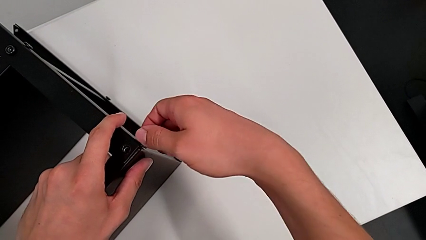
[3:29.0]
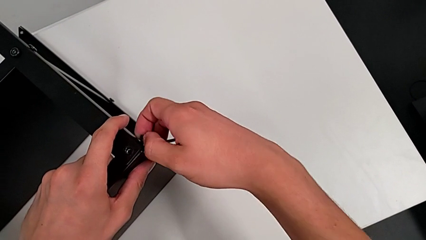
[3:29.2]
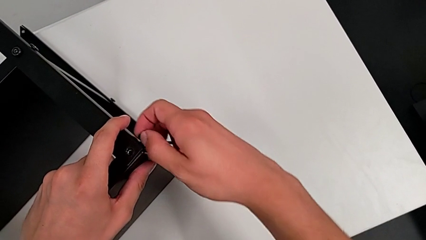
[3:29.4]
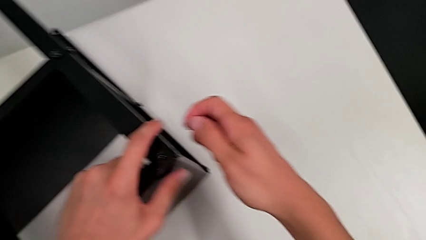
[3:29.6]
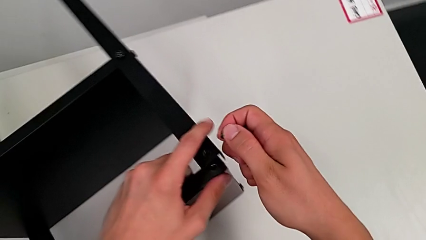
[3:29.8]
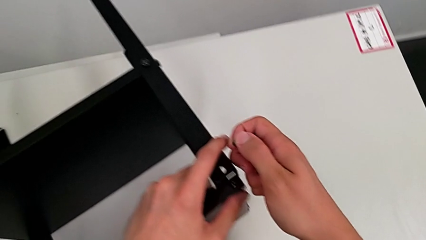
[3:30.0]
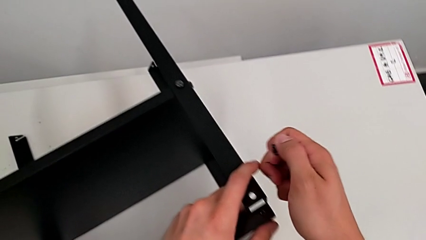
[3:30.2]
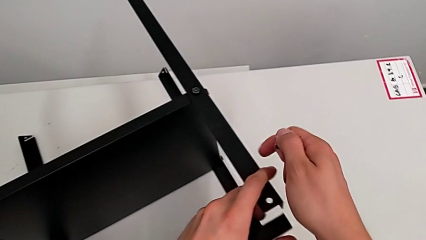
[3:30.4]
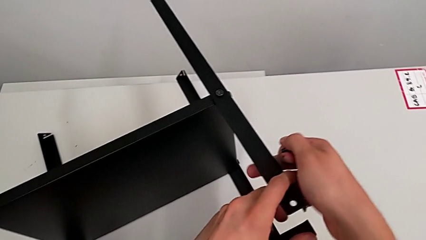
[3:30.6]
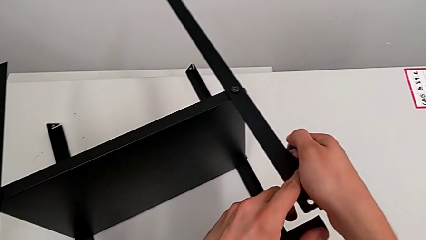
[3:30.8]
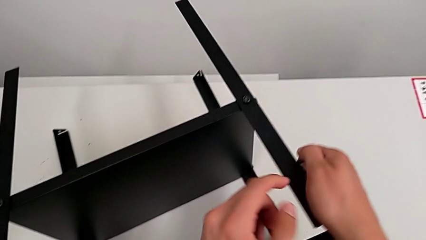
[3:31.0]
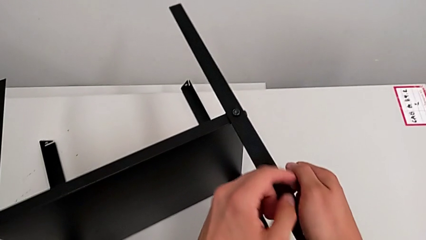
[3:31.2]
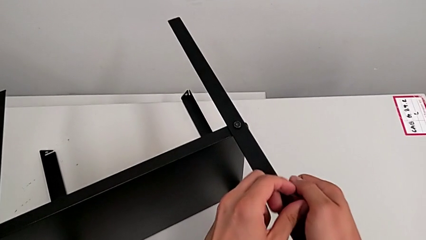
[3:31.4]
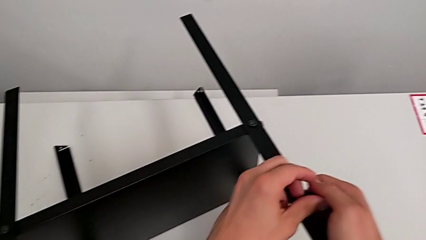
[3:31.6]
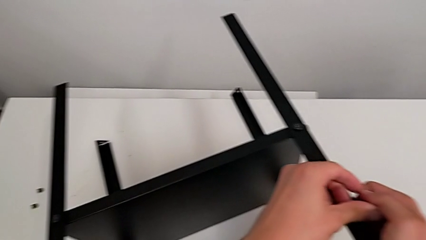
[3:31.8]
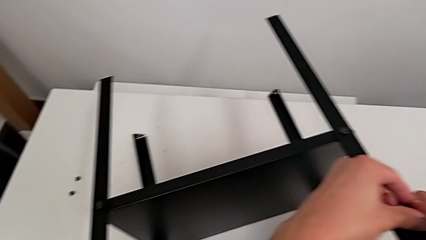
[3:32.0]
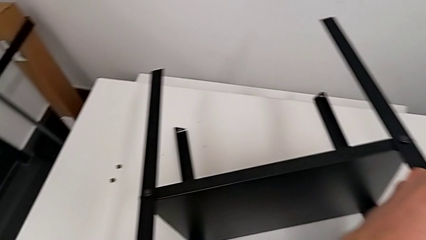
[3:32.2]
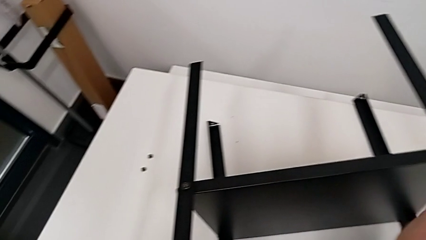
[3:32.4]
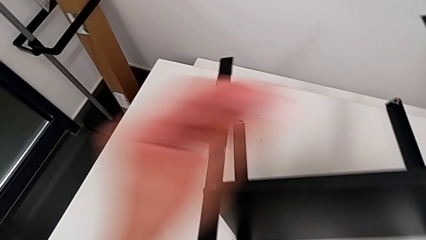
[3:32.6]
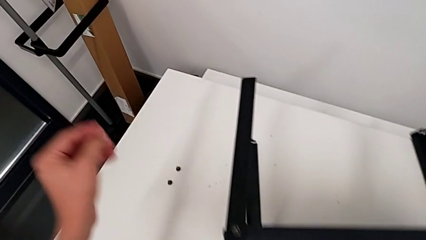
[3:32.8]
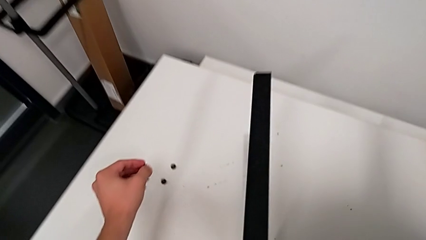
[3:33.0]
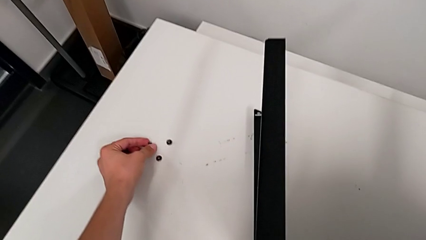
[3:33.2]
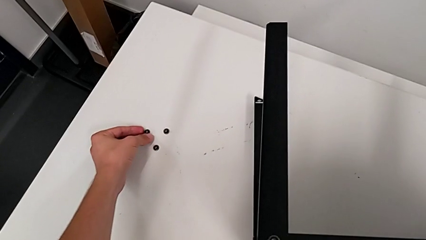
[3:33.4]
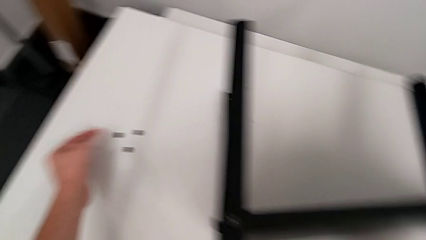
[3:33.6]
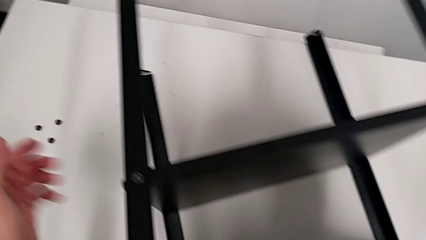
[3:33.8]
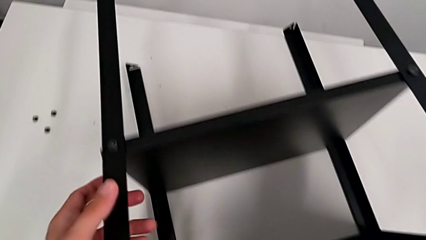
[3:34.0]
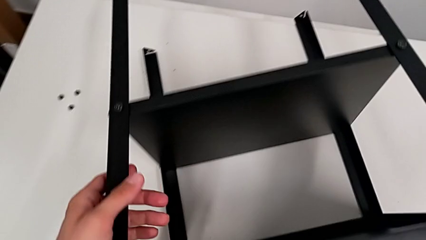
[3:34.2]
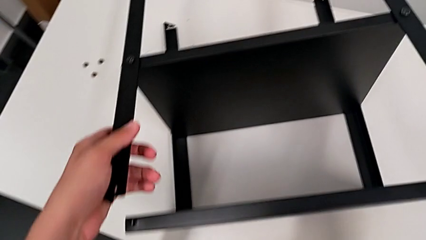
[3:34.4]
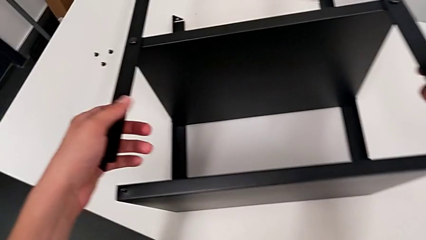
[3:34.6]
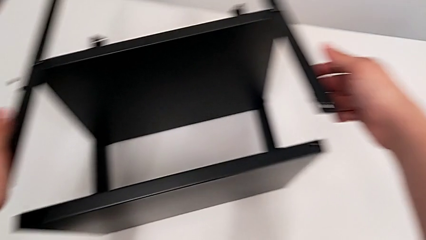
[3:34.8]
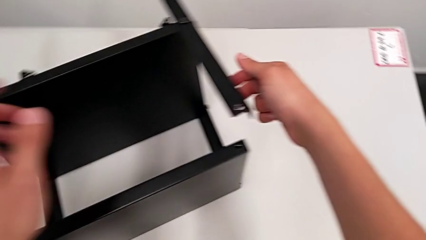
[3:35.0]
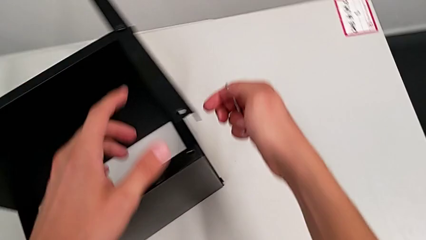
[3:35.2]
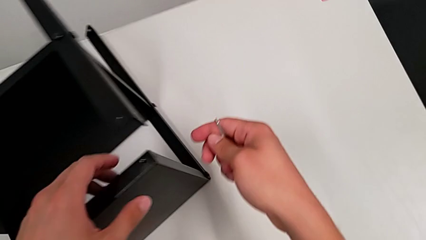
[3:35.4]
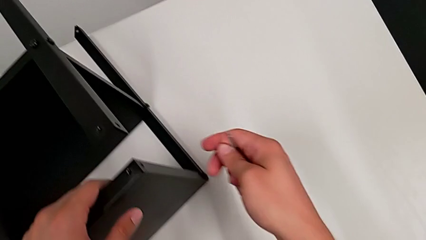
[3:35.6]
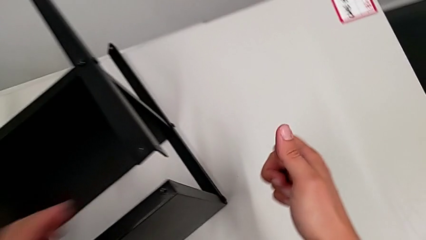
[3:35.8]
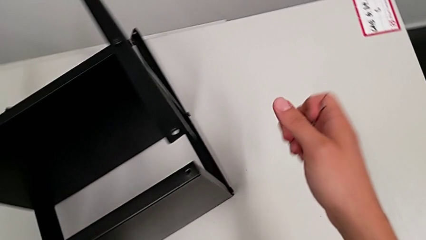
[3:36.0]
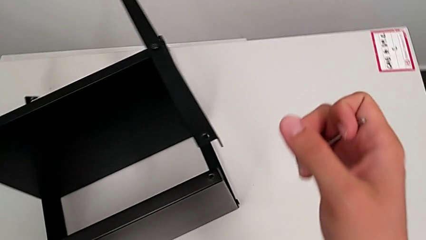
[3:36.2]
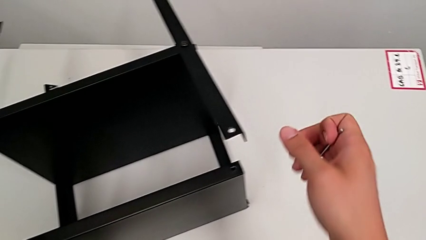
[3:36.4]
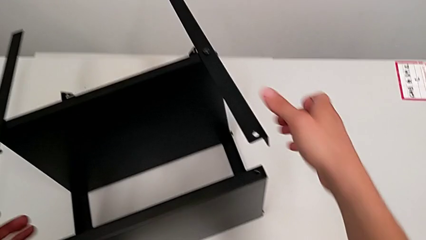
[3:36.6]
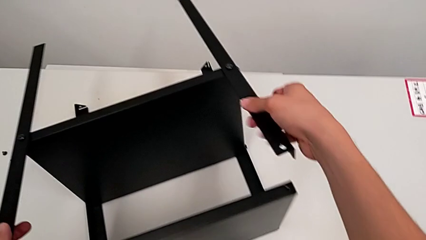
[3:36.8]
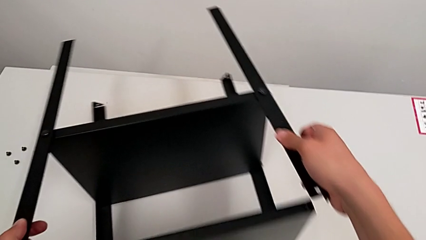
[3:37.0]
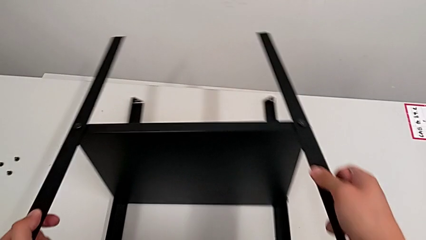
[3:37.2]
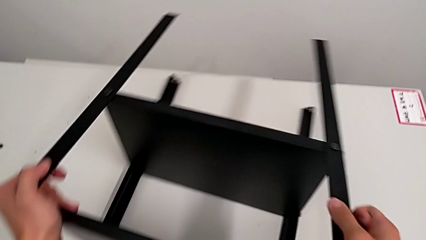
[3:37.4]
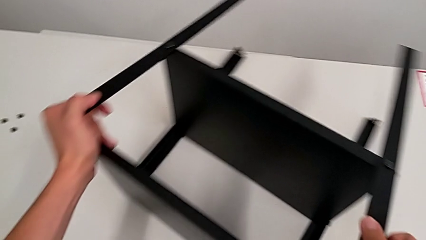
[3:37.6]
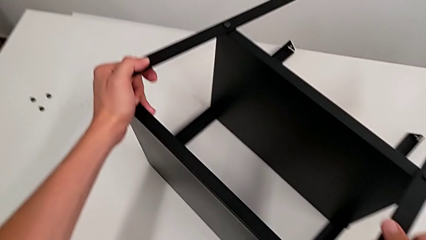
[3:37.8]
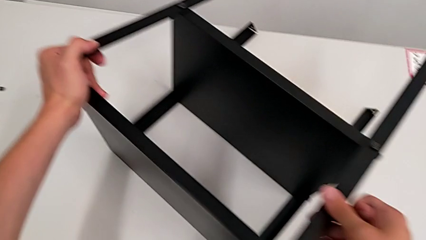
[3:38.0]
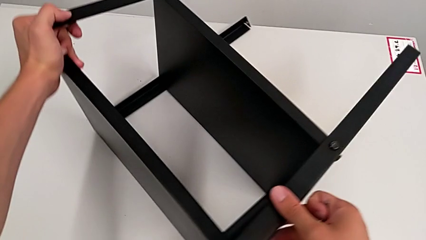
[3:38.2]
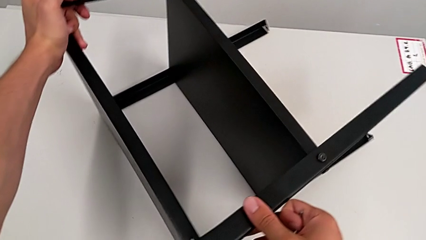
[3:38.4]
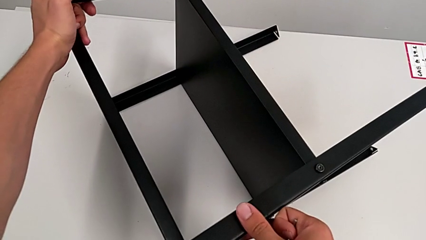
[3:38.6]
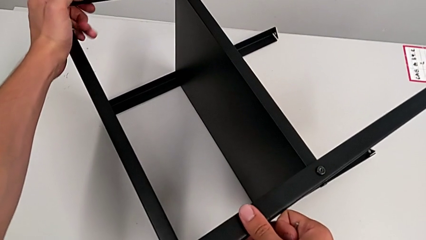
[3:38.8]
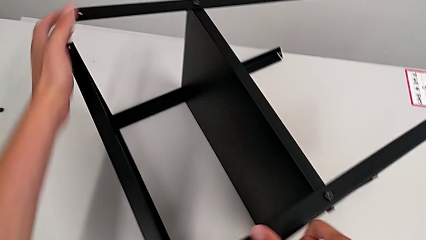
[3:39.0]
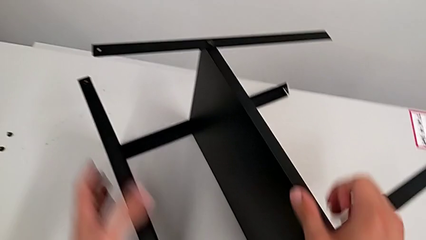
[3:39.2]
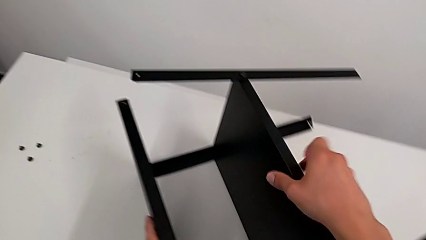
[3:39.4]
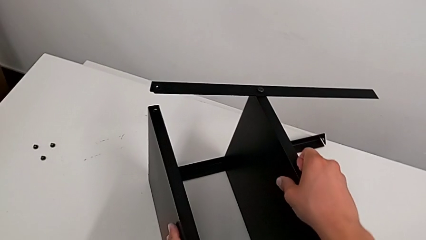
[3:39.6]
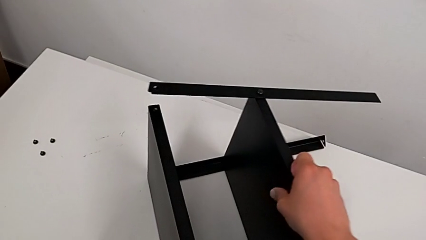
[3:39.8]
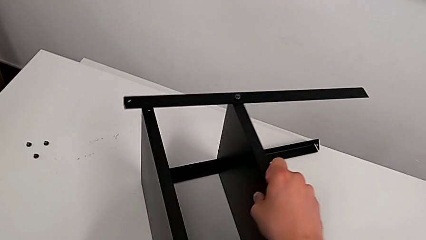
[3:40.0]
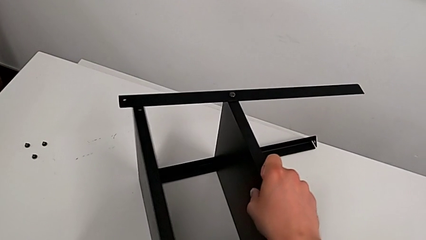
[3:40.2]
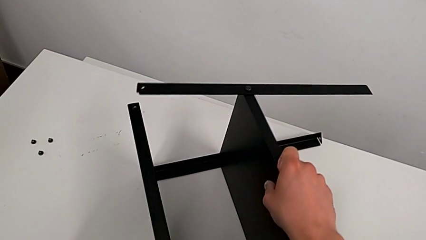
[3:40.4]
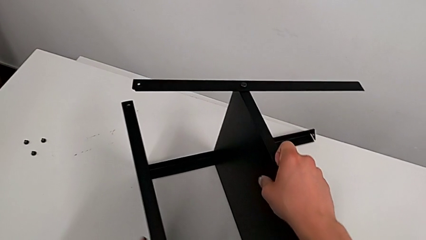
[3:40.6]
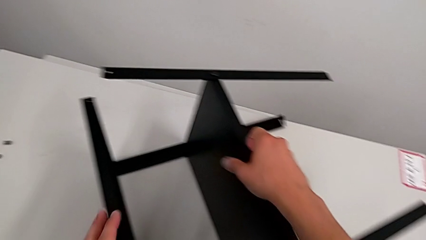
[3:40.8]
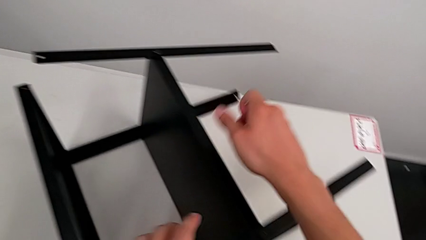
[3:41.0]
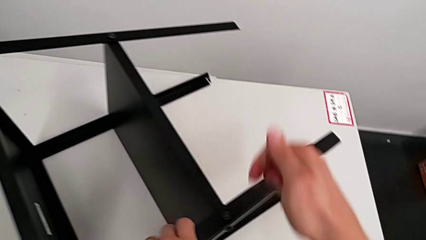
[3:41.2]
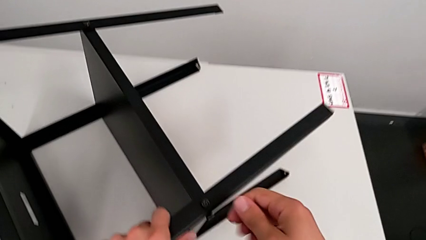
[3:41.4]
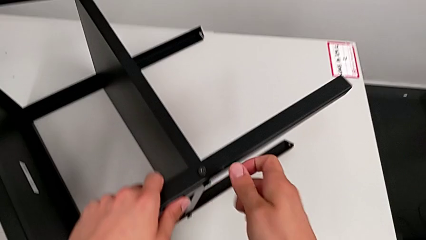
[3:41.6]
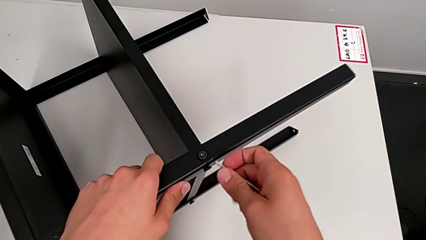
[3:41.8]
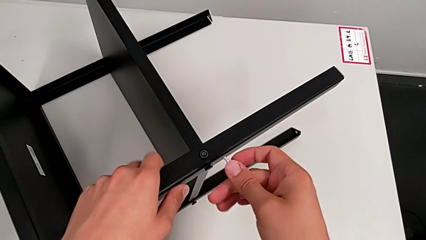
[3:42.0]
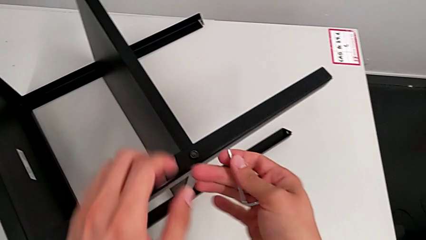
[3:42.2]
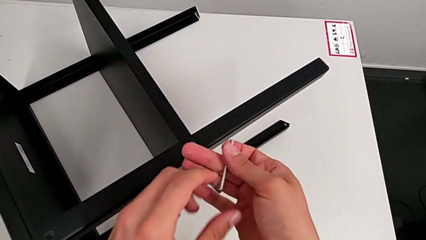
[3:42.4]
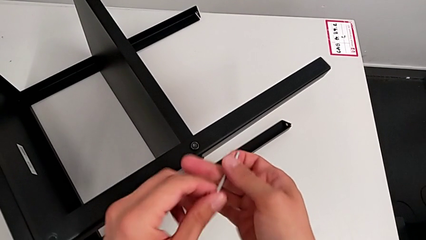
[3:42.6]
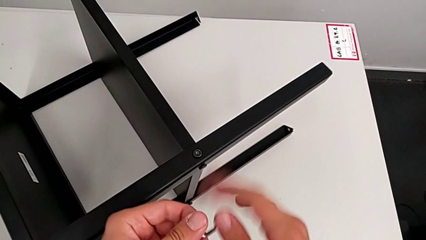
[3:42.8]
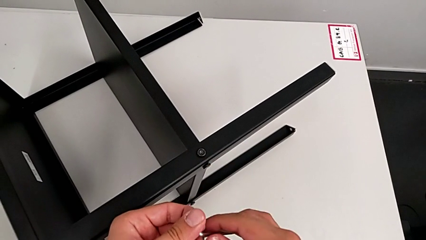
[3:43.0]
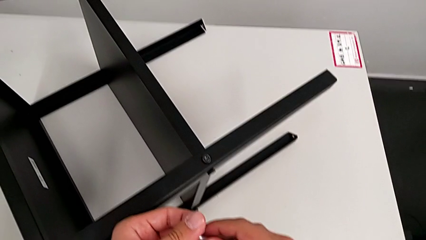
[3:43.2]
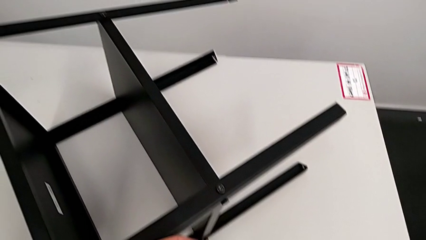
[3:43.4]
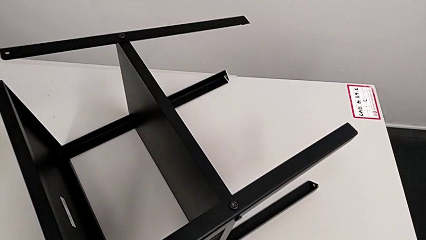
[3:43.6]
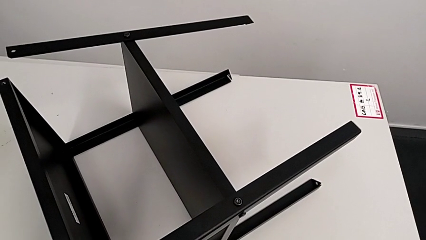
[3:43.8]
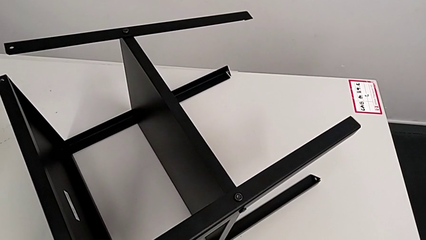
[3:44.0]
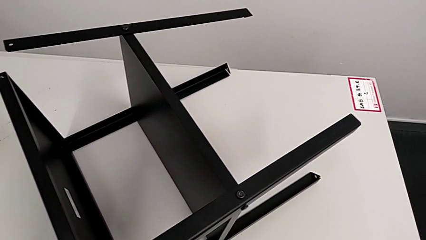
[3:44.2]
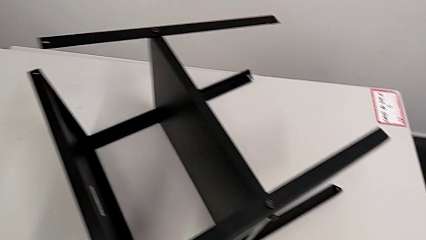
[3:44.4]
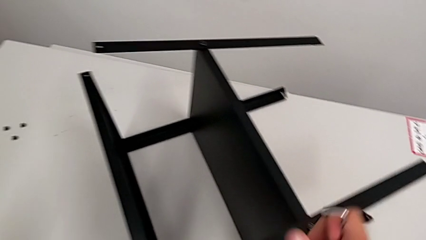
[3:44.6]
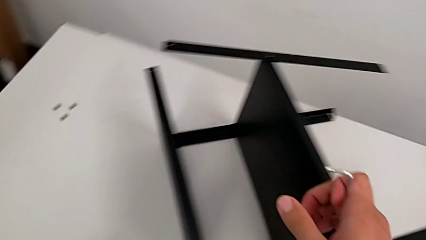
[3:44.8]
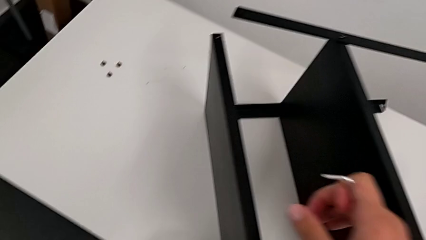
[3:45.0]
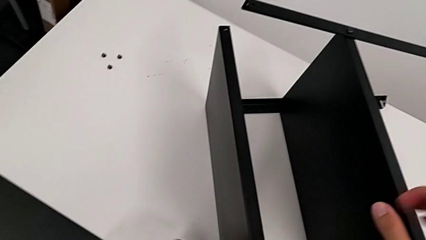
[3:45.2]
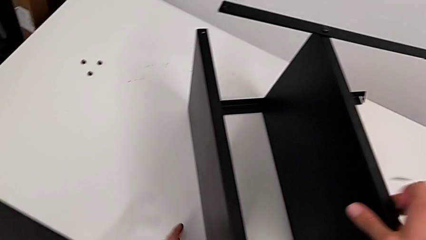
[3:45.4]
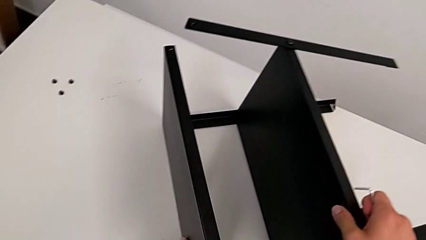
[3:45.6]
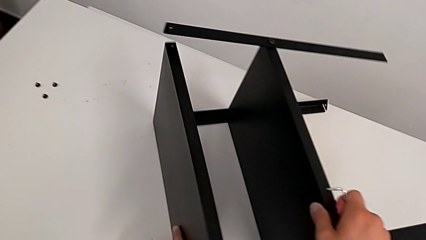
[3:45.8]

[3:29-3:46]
The camera wearer is disassembling the top table. They disassemble the hex socket head, grab it, place it, approach the nightstand, slide it, grab it, rotate the Allen wrench, approach the nightstand and grab it.
